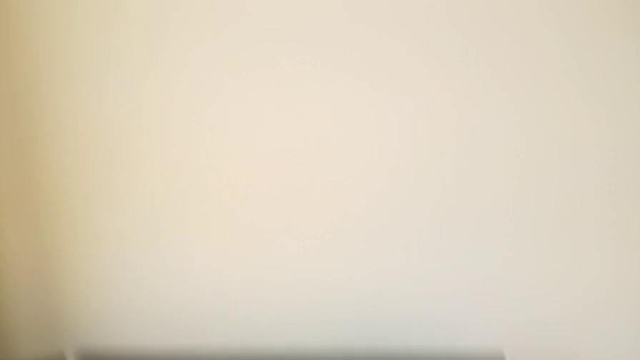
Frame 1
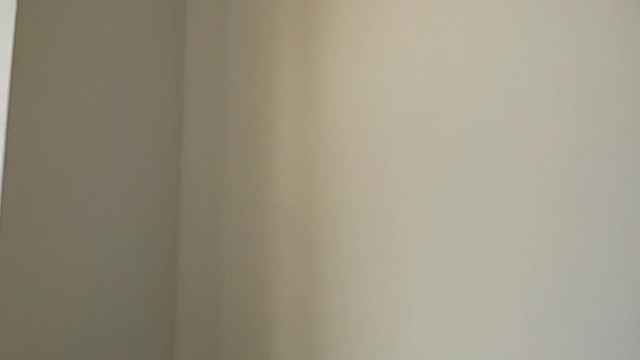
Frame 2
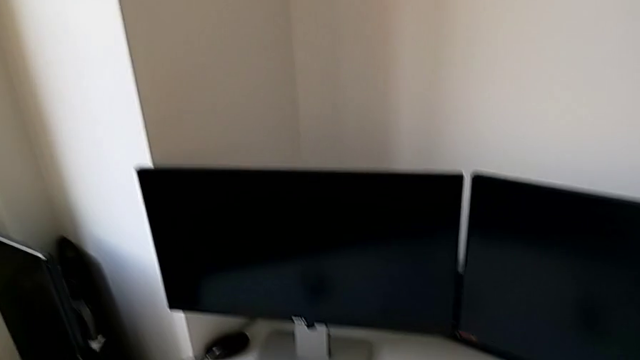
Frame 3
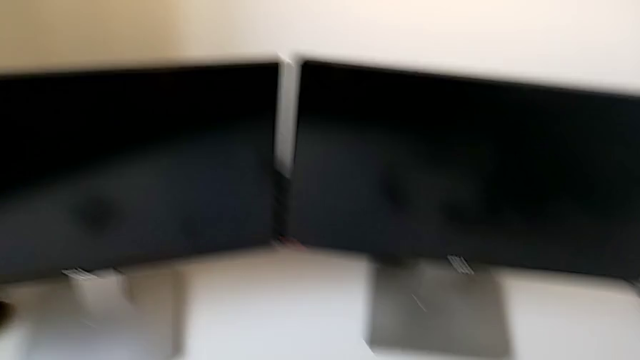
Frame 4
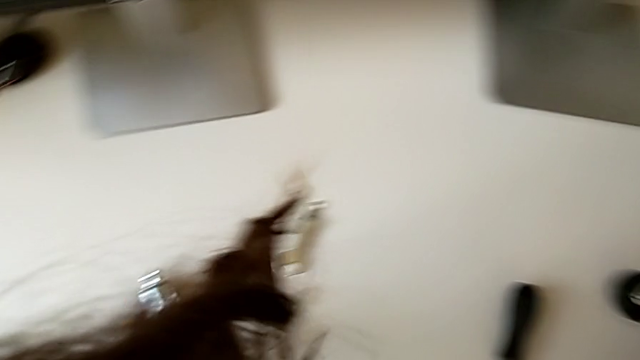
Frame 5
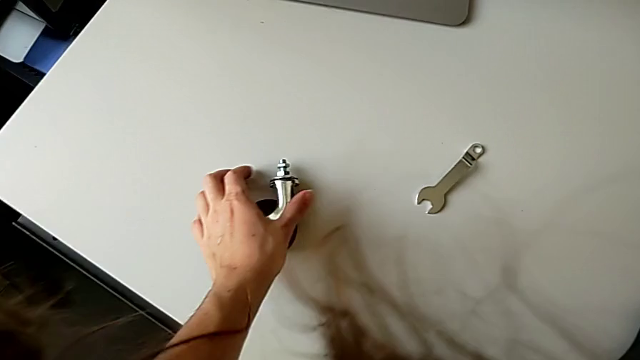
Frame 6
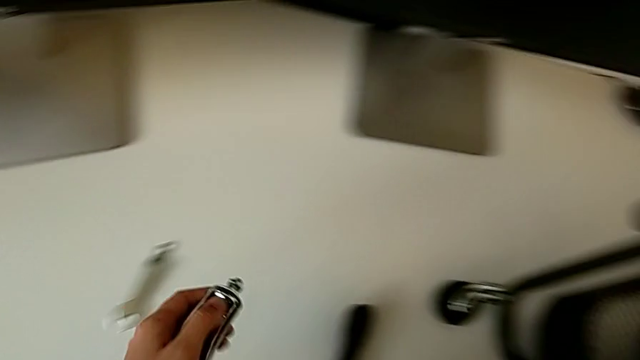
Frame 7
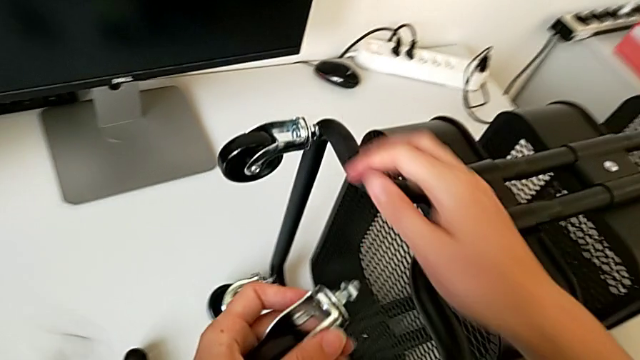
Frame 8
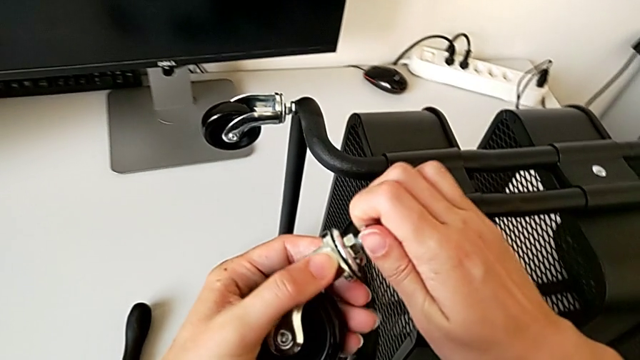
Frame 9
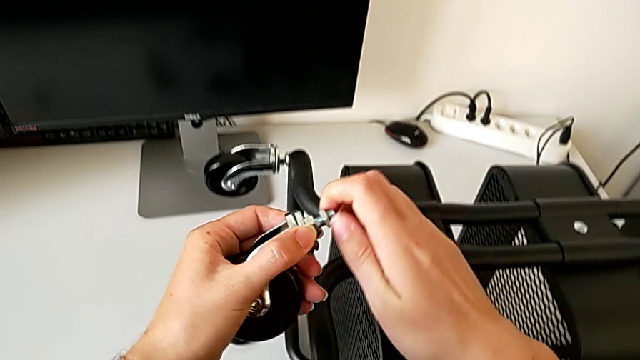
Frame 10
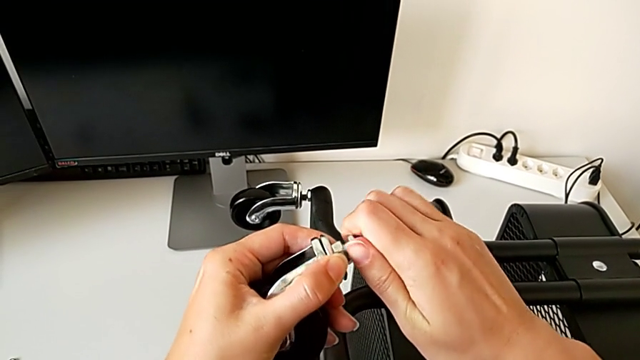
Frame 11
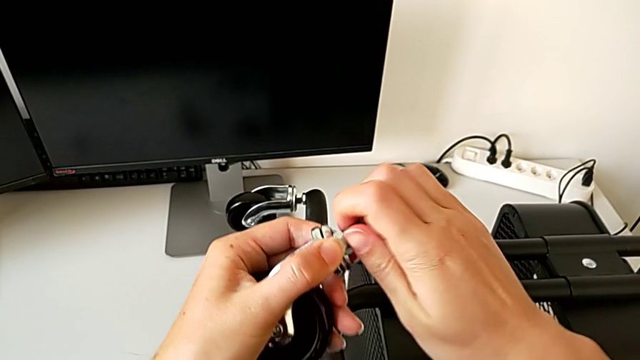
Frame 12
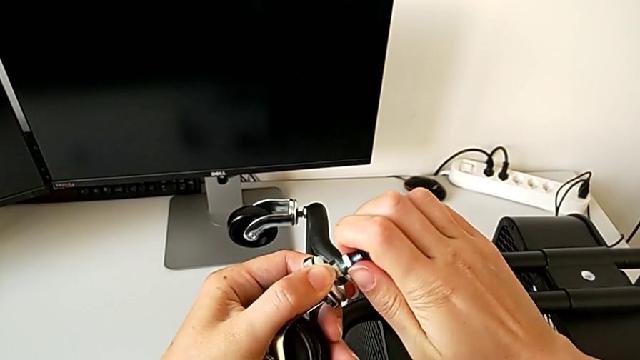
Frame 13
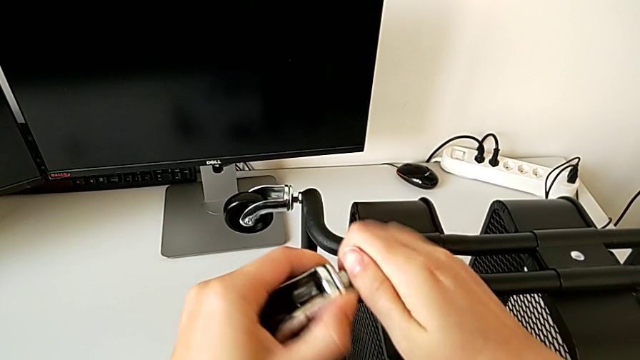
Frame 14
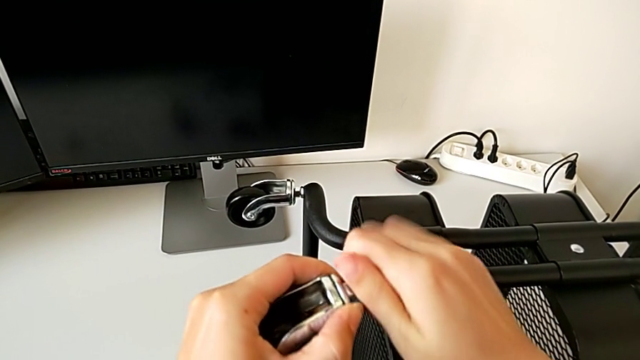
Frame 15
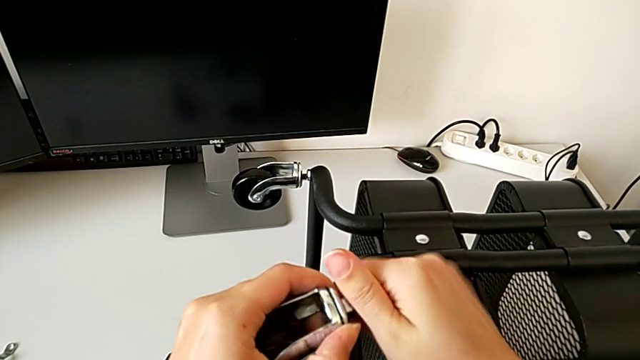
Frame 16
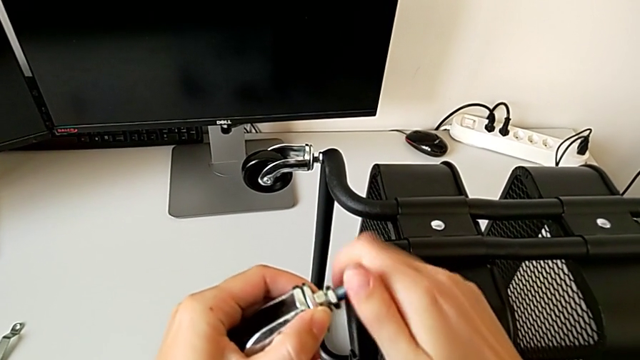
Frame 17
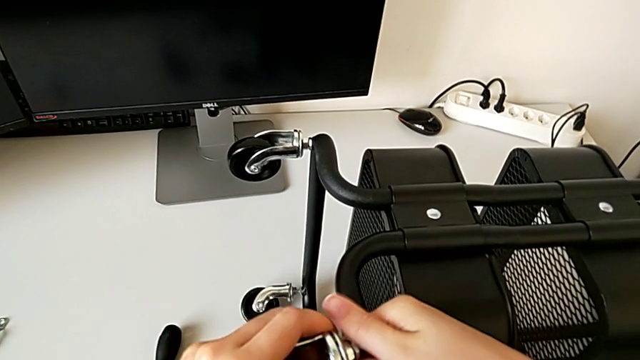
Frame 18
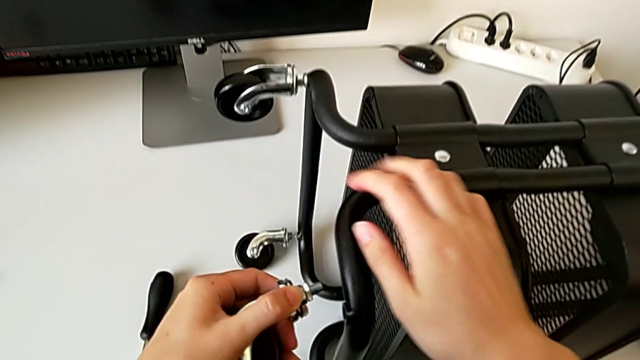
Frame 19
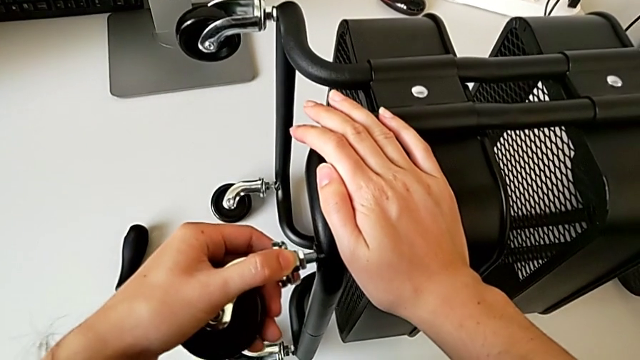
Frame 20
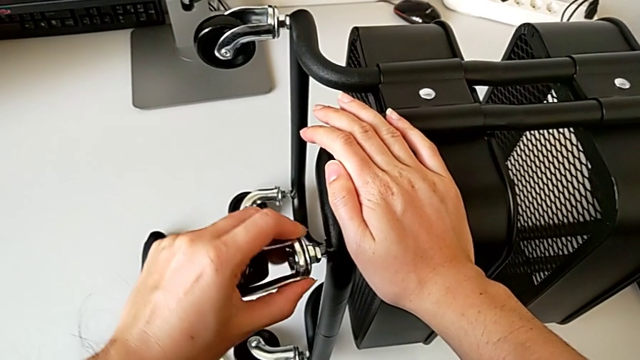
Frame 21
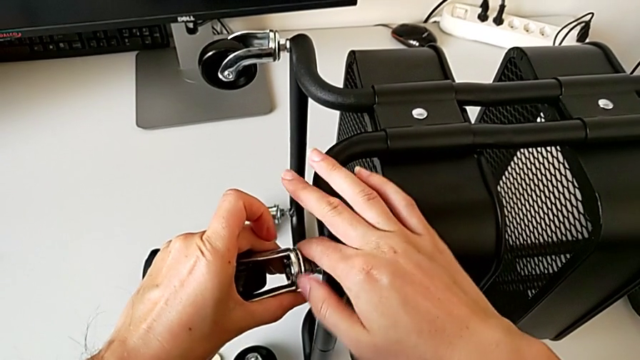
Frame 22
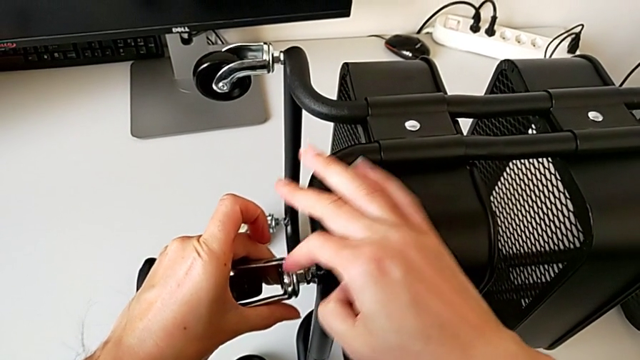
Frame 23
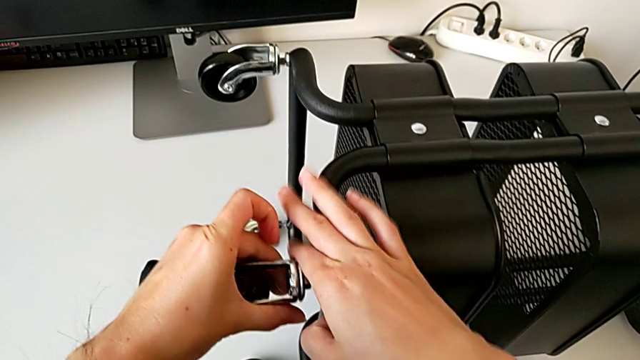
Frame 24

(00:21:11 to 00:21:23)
The camera wearer is placing the fourth wheel on the rolling cart.
